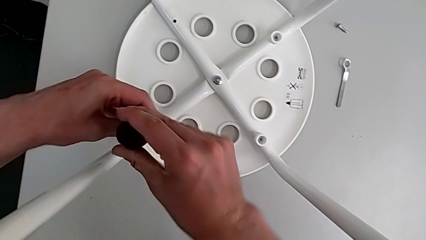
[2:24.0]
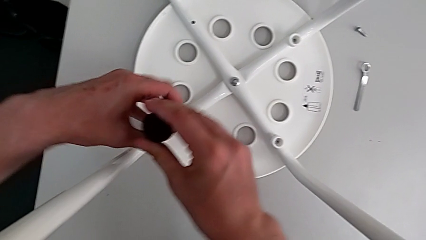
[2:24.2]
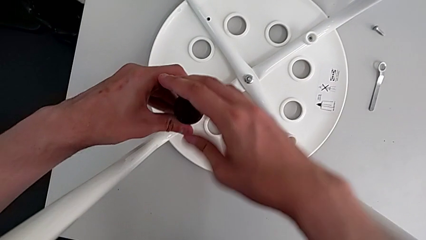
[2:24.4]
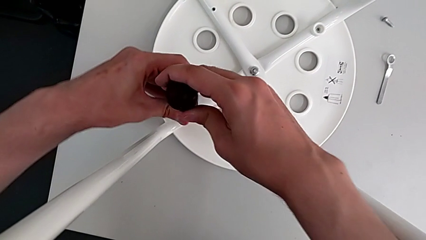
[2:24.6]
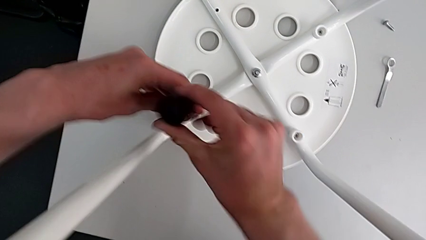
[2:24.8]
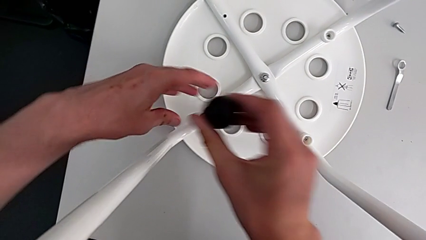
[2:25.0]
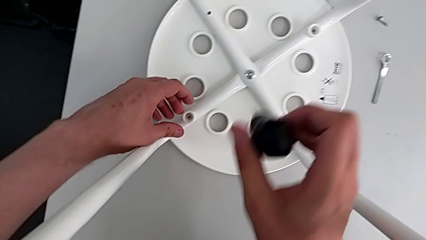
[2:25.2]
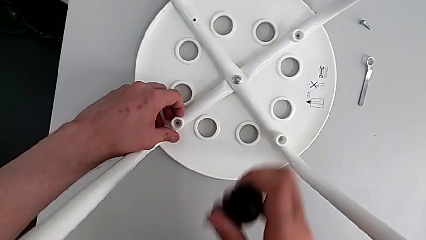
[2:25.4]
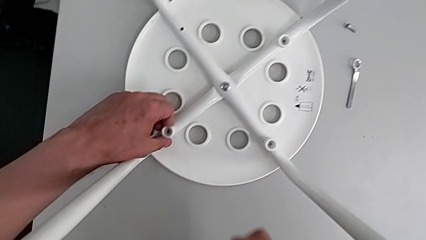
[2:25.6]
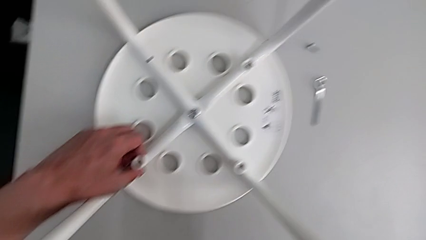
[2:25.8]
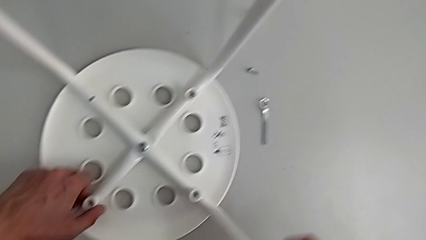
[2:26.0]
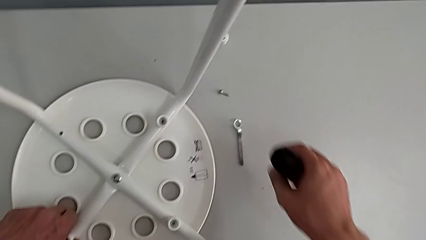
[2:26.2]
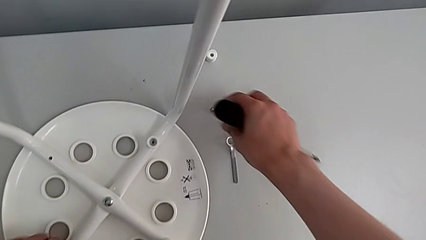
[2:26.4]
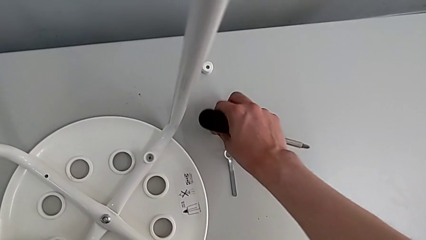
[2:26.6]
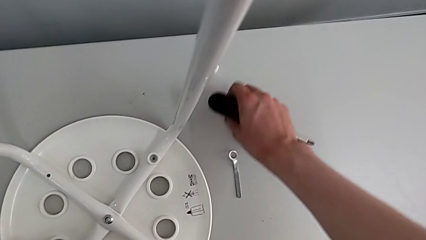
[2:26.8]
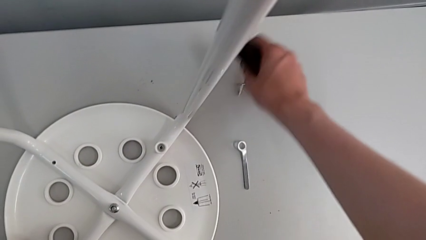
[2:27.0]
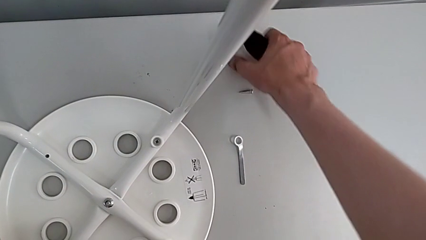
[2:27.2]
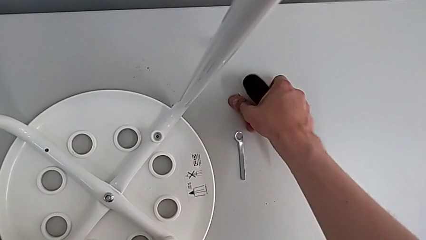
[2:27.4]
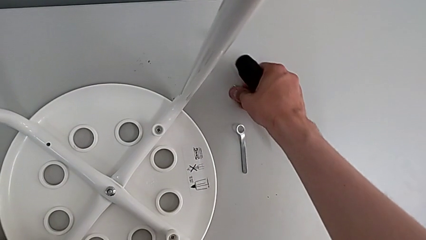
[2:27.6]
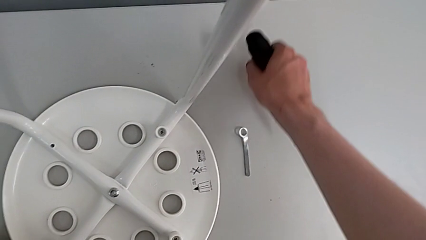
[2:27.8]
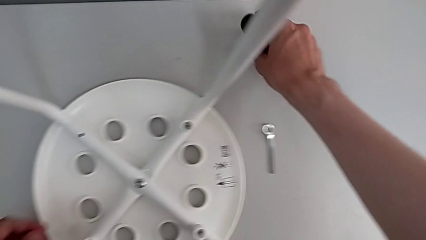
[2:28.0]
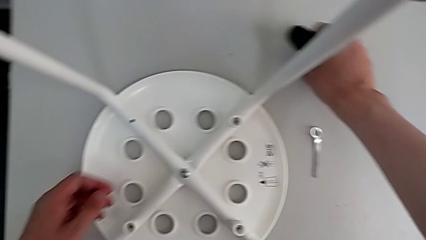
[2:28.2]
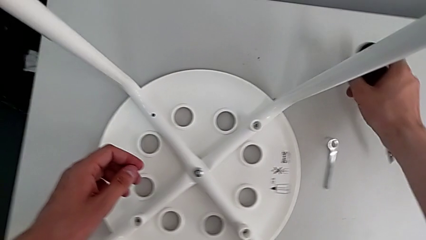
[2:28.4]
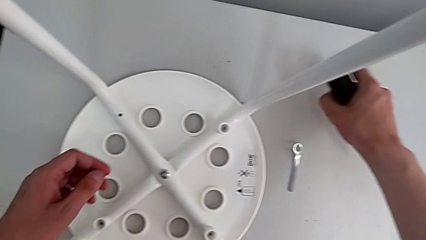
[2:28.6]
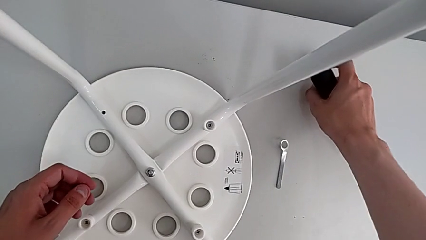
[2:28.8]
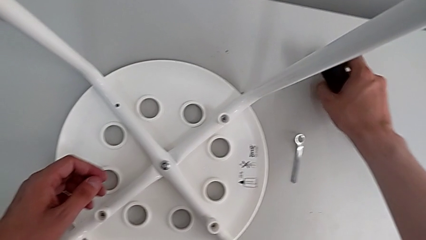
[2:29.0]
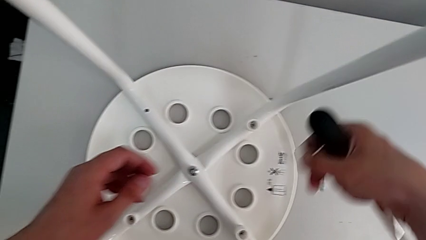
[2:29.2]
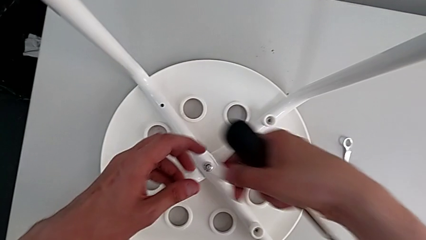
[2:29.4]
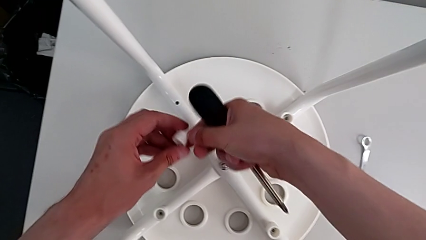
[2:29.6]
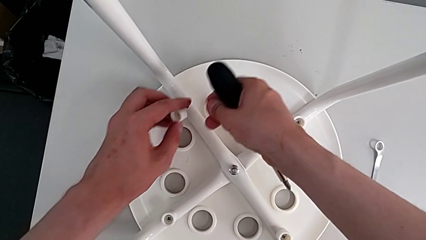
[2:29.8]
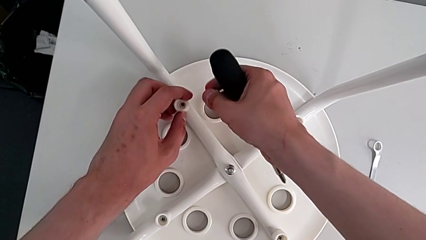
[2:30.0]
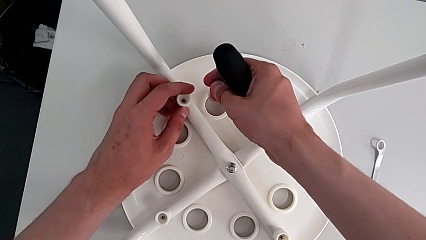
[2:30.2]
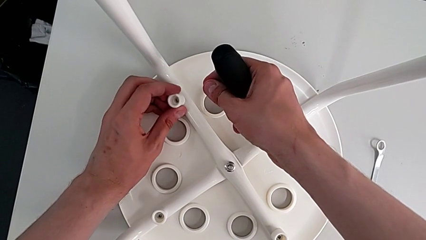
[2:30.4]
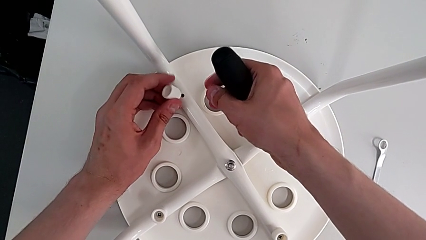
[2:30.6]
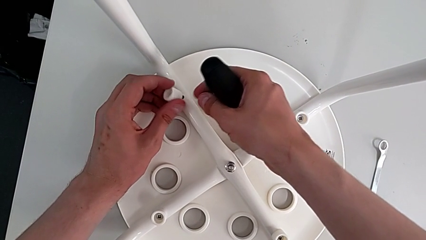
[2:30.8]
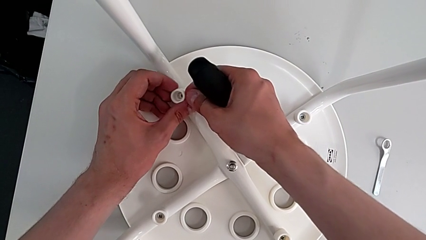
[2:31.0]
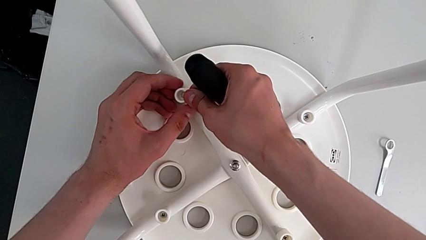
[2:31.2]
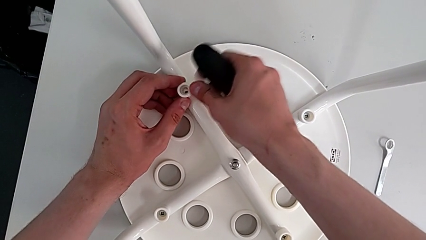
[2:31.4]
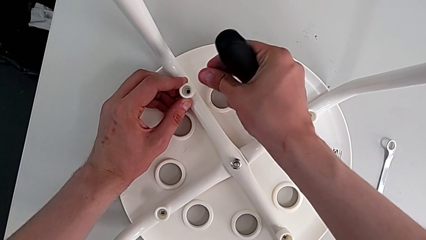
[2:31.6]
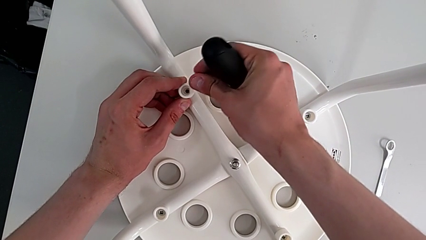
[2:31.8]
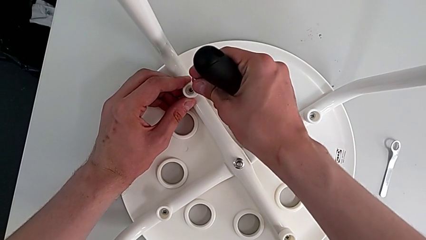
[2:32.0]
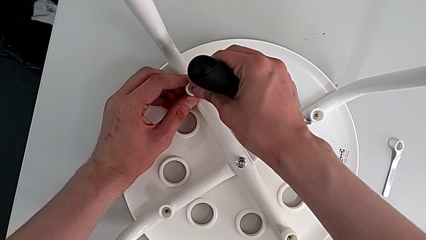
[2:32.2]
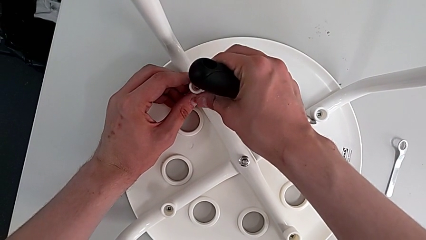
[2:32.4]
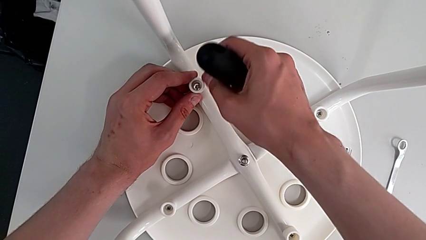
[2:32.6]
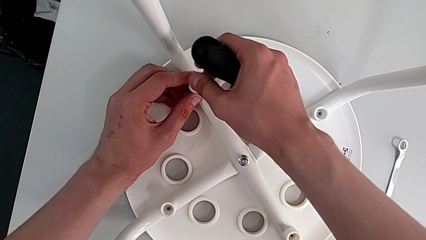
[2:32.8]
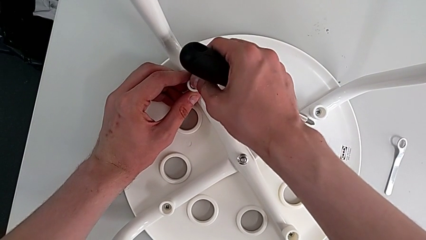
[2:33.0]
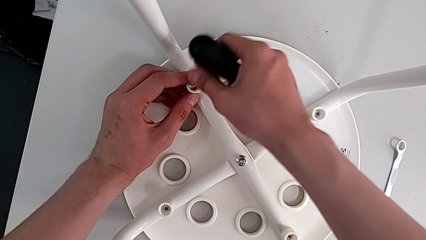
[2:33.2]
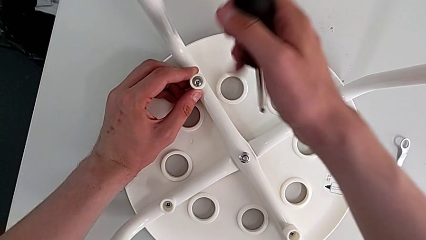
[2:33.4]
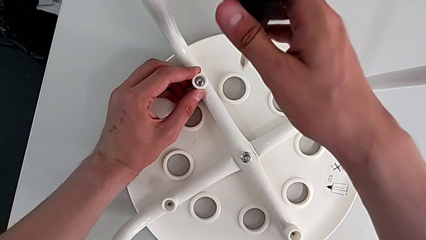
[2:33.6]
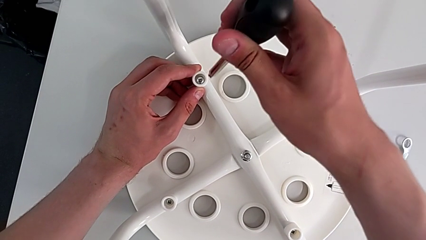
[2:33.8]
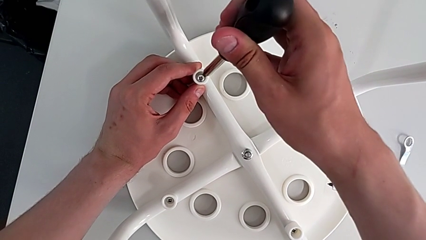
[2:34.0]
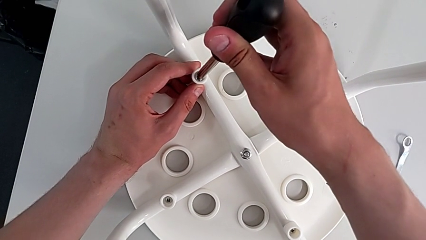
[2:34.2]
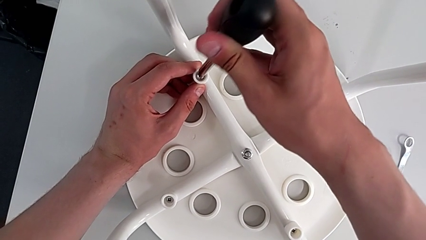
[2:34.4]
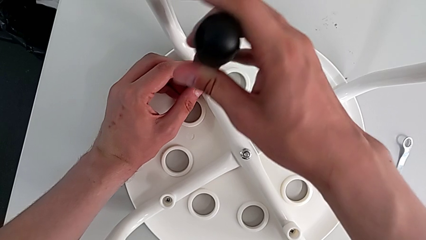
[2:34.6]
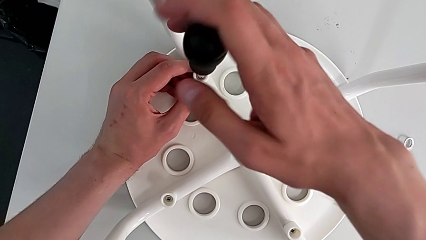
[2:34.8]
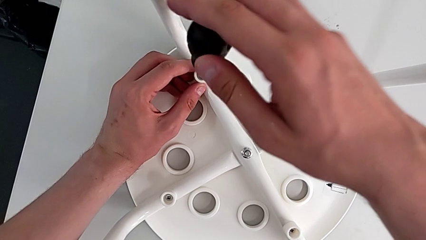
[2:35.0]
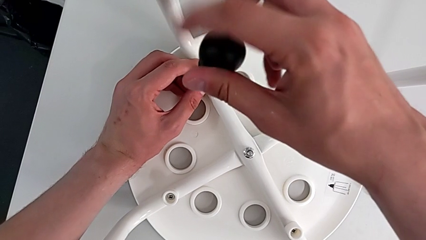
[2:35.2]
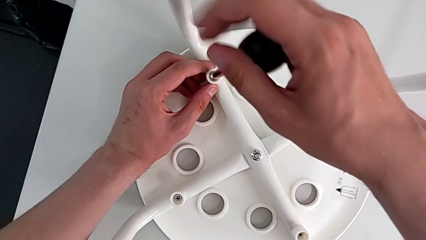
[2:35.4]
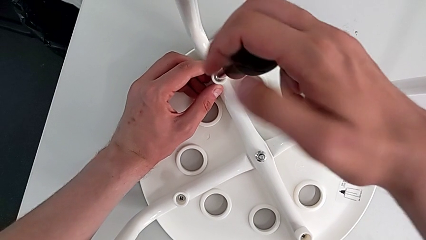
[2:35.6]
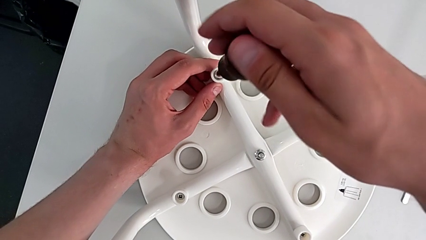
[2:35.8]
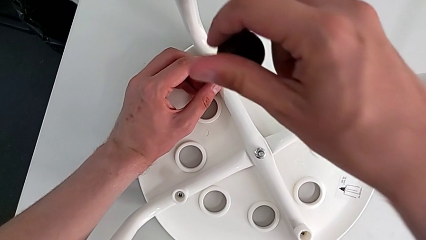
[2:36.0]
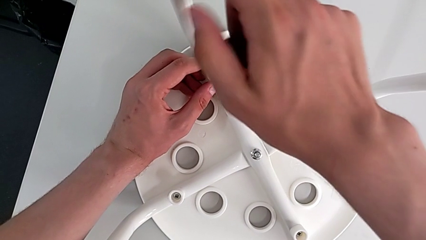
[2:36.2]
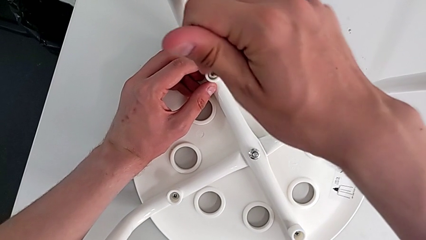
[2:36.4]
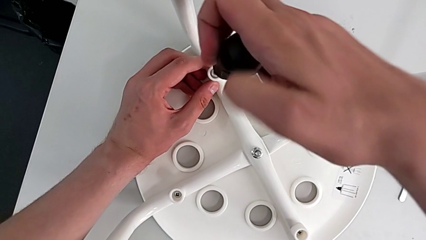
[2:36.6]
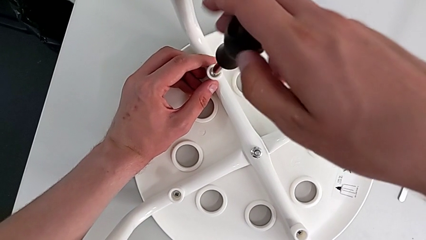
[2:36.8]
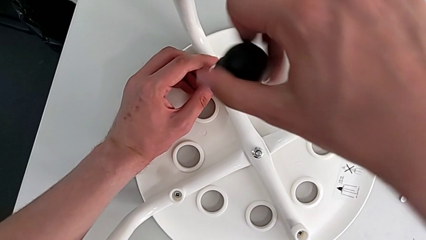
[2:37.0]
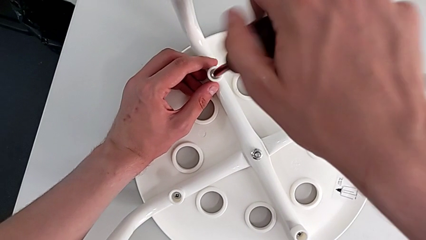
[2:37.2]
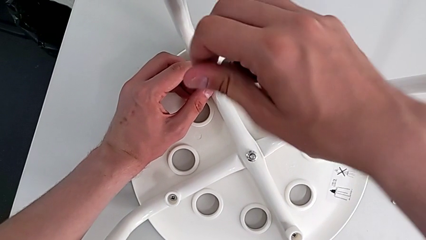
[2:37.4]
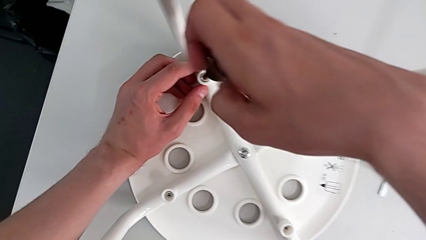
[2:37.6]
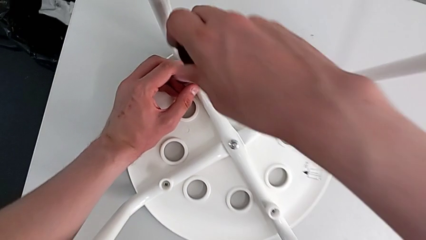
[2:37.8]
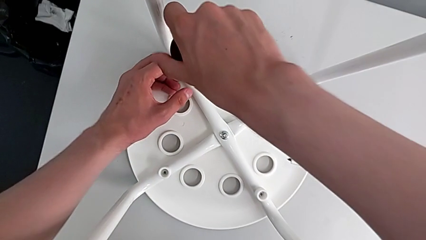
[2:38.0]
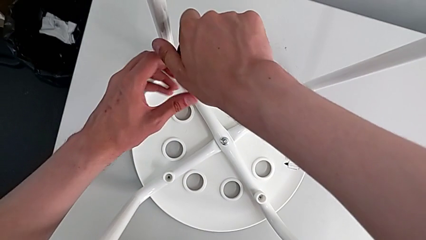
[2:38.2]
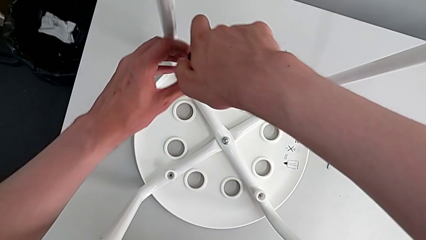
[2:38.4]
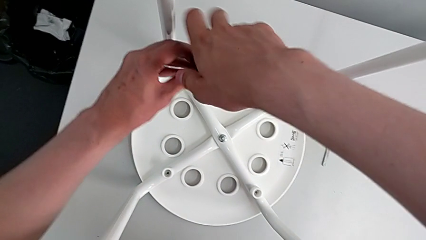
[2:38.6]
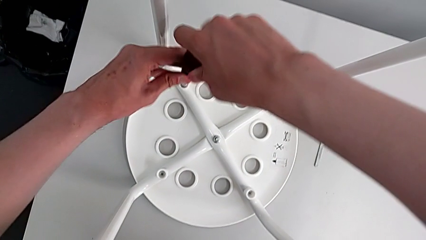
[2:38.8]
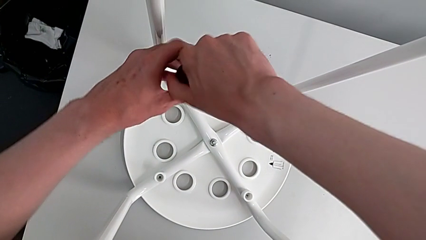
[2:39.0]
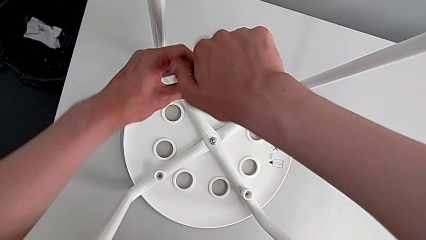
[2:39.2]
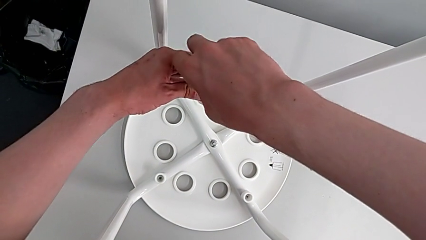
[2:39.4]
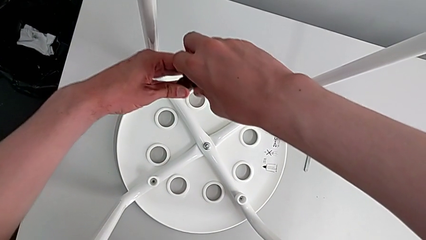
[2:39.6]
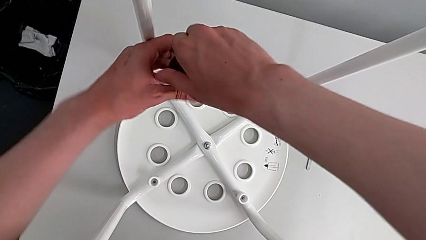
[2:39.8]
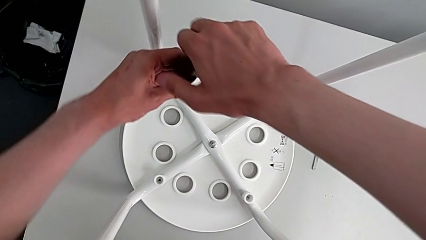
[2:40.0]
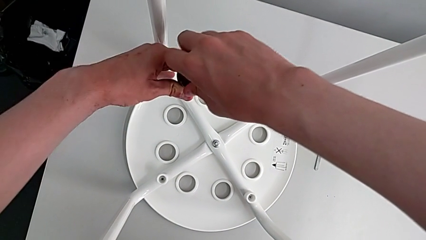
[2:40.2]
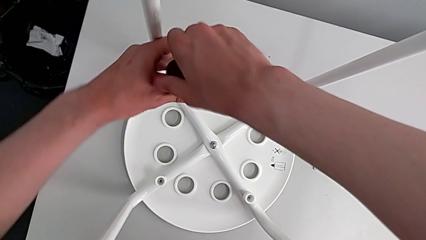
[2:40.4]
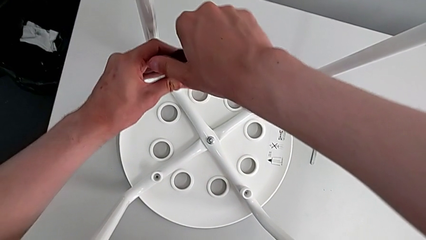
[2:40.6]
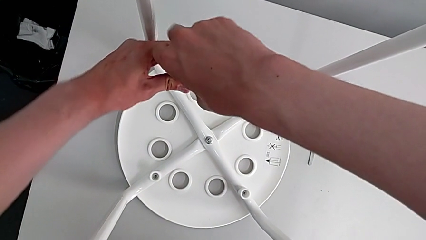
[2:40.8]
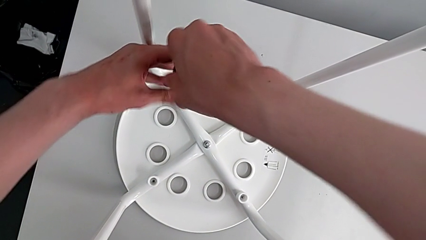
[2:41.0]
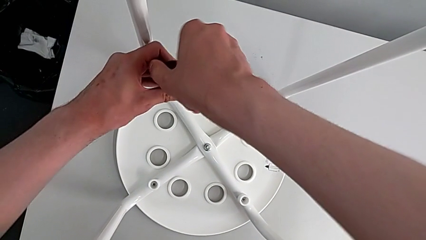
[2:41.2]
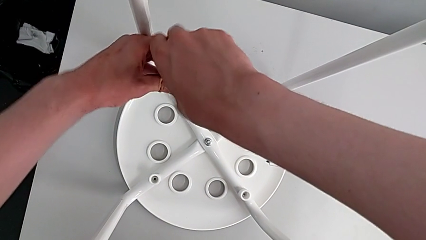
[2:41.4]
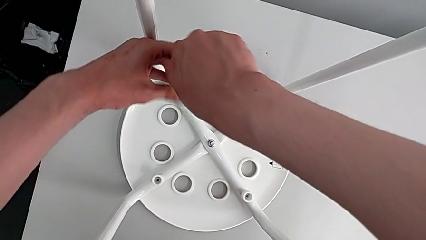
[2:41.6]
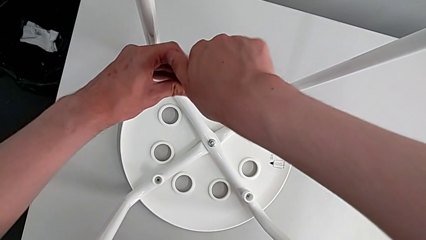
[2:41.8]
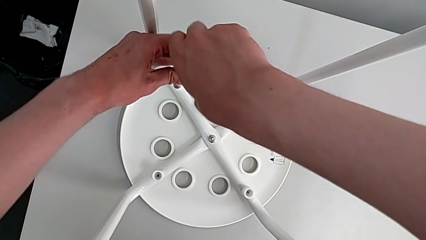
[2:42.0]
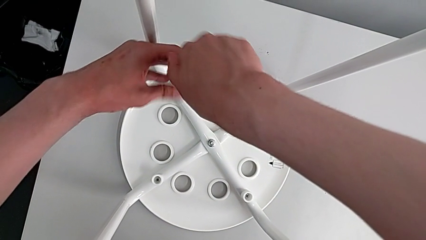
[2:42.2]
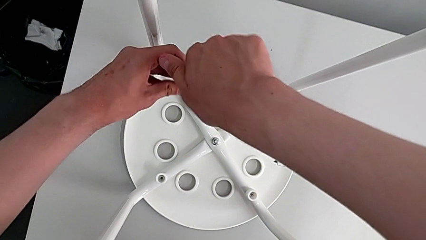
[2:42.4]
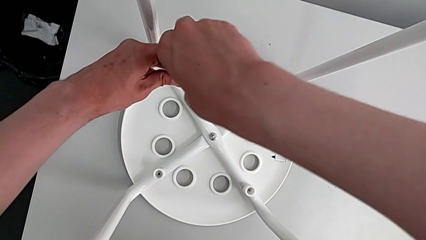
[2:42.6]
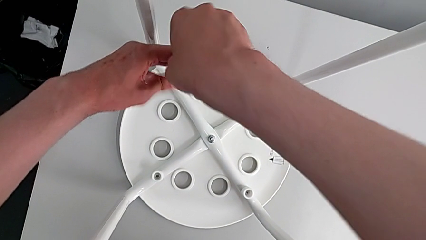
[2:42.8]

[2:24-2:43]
The camera wearer is assembling the seat board with the leg frame. They withdraw the screwdriver, align the screw, grab the screw, grab the washer, align the washer, insert the screw, insert the screwdriver and begin to screw the screw.
